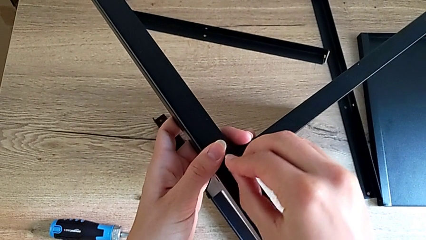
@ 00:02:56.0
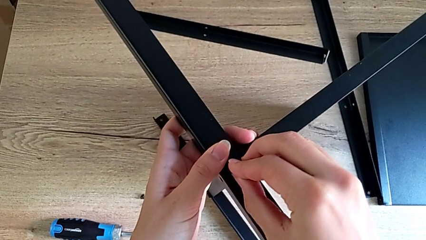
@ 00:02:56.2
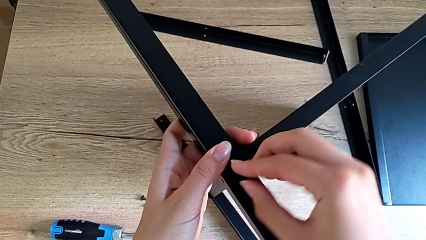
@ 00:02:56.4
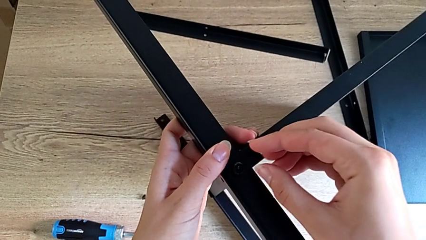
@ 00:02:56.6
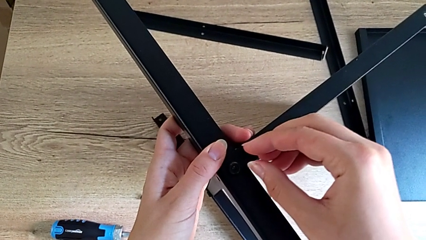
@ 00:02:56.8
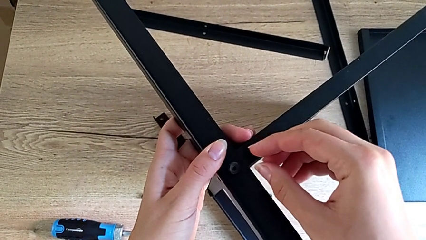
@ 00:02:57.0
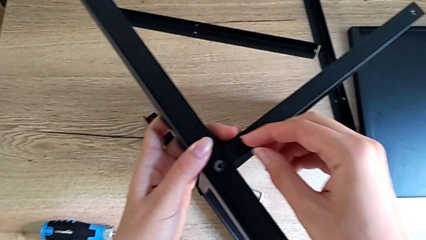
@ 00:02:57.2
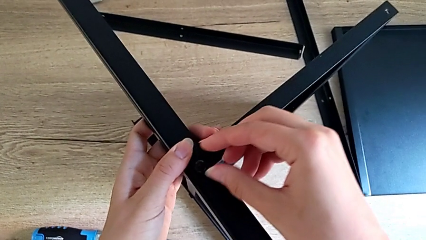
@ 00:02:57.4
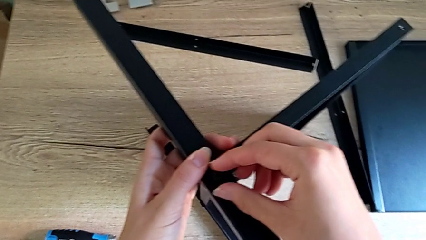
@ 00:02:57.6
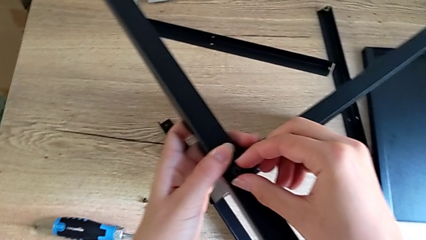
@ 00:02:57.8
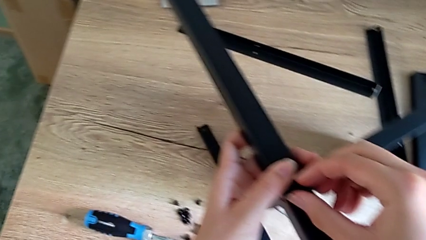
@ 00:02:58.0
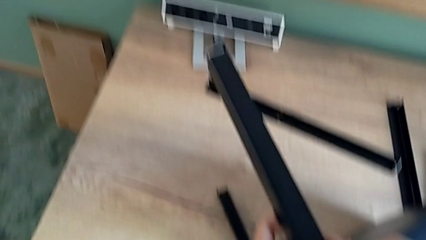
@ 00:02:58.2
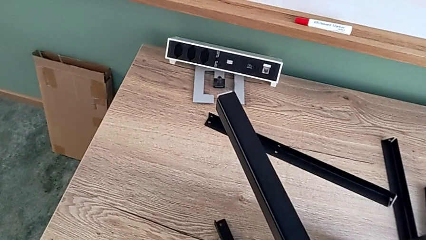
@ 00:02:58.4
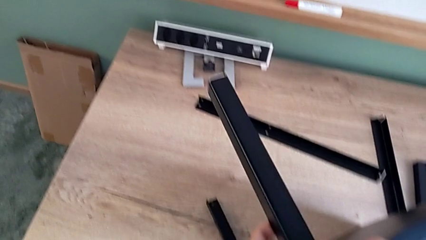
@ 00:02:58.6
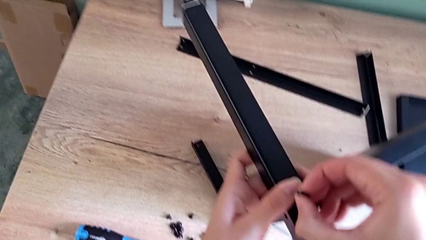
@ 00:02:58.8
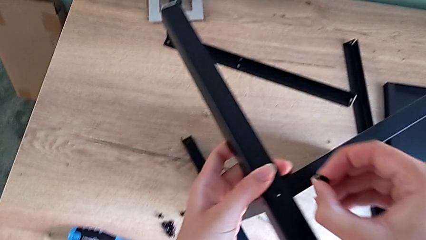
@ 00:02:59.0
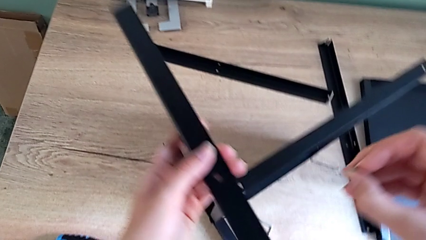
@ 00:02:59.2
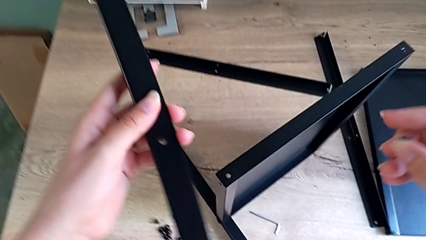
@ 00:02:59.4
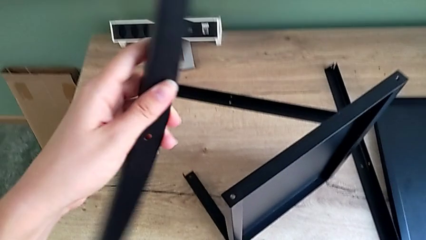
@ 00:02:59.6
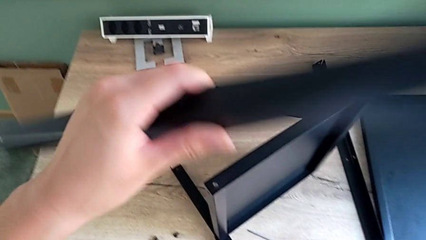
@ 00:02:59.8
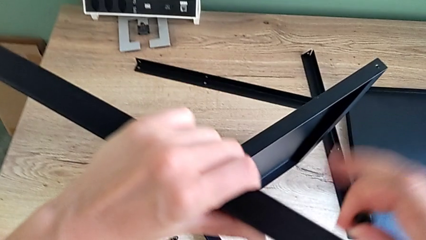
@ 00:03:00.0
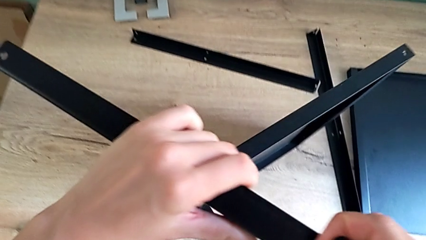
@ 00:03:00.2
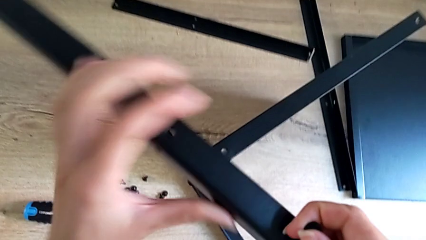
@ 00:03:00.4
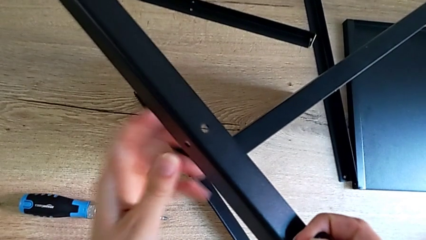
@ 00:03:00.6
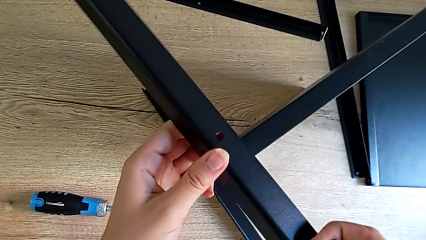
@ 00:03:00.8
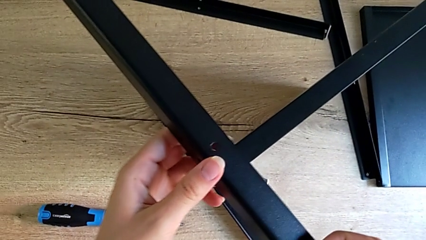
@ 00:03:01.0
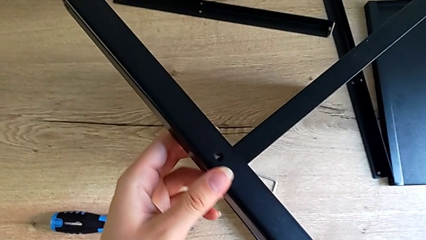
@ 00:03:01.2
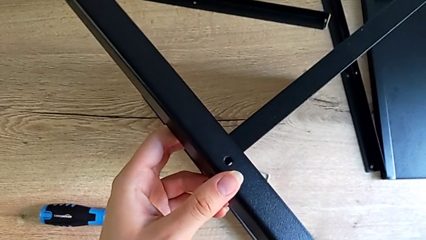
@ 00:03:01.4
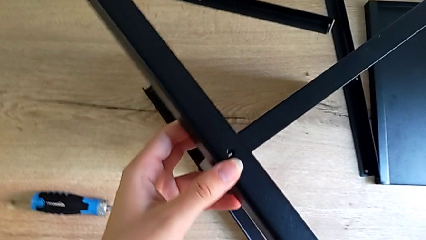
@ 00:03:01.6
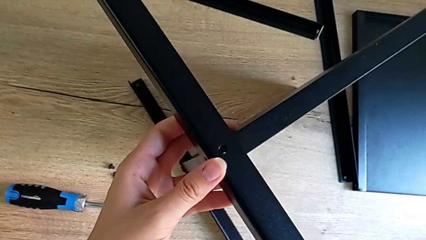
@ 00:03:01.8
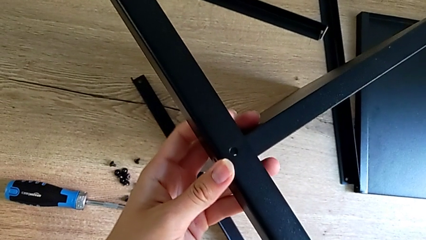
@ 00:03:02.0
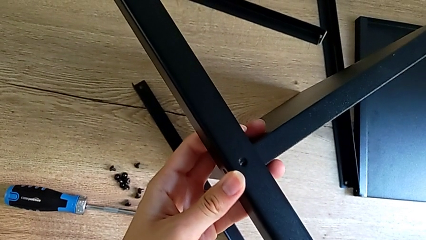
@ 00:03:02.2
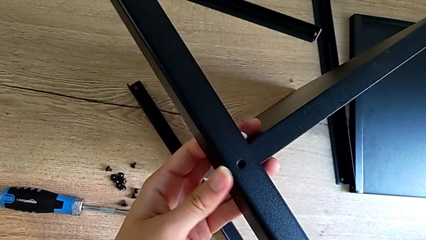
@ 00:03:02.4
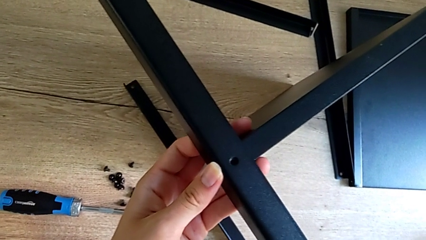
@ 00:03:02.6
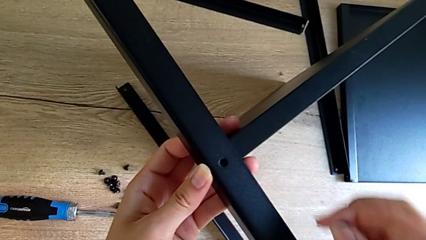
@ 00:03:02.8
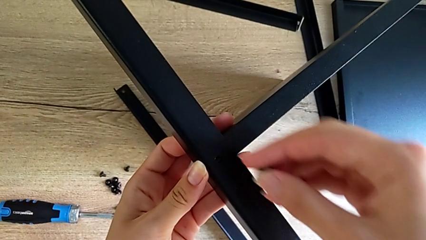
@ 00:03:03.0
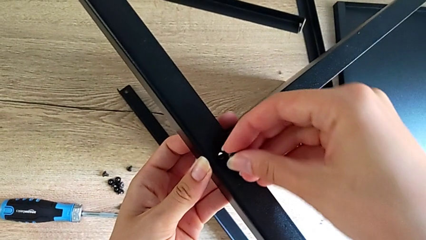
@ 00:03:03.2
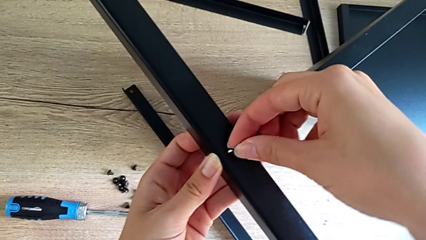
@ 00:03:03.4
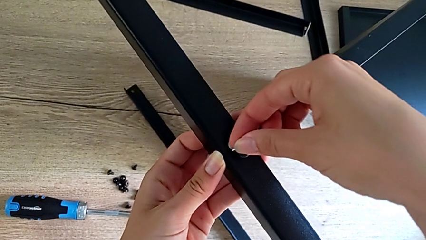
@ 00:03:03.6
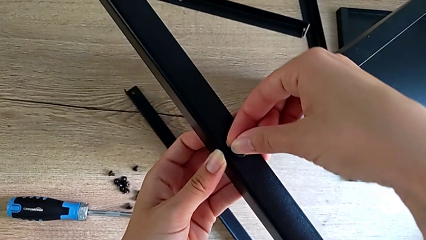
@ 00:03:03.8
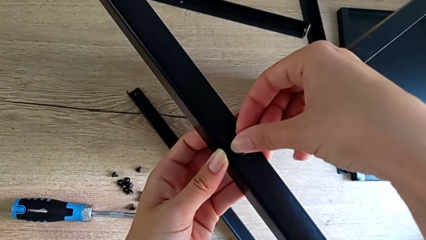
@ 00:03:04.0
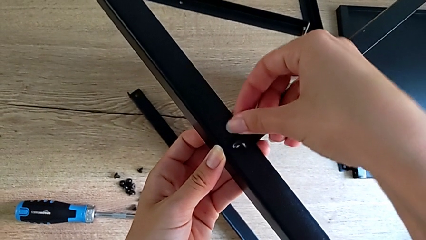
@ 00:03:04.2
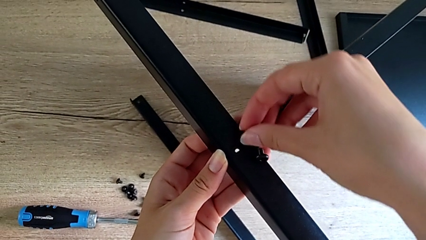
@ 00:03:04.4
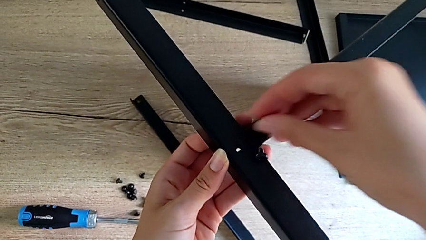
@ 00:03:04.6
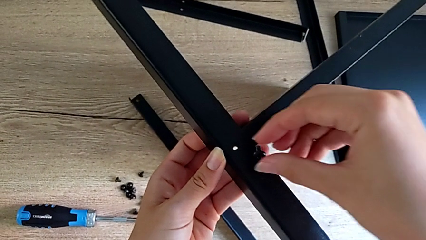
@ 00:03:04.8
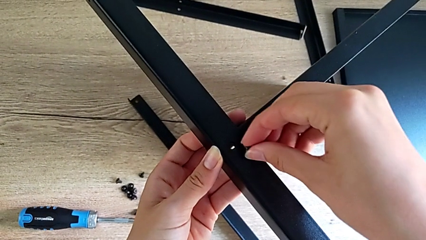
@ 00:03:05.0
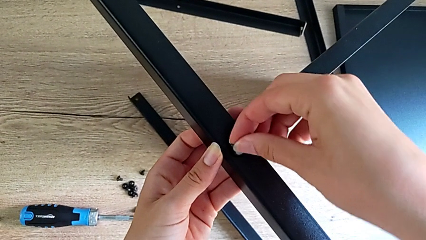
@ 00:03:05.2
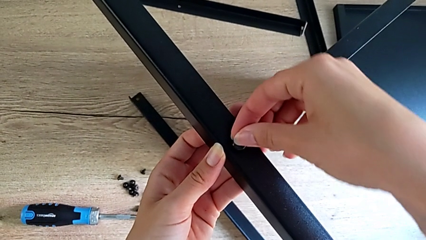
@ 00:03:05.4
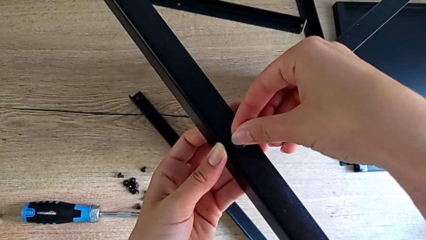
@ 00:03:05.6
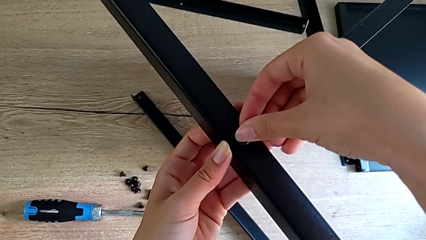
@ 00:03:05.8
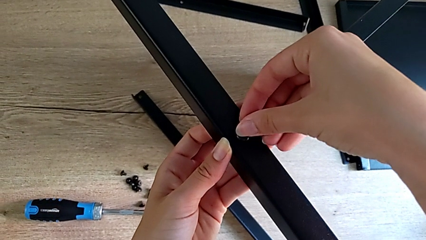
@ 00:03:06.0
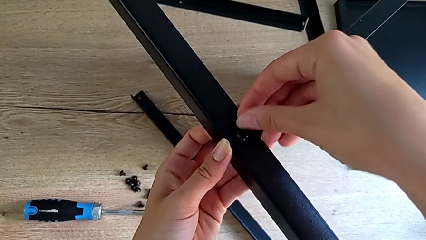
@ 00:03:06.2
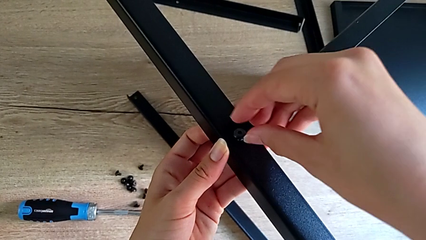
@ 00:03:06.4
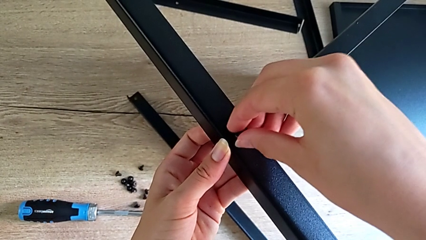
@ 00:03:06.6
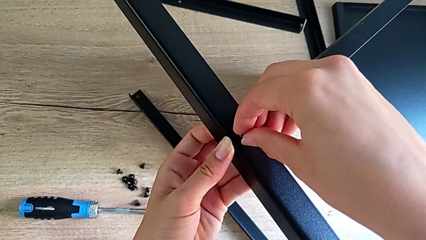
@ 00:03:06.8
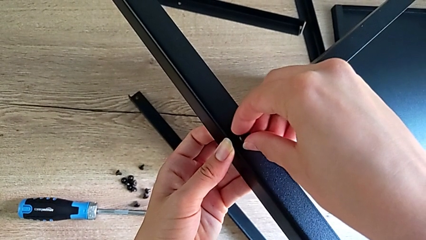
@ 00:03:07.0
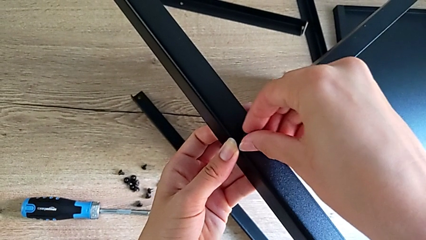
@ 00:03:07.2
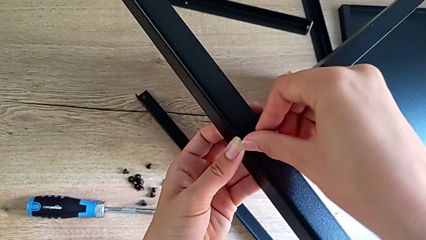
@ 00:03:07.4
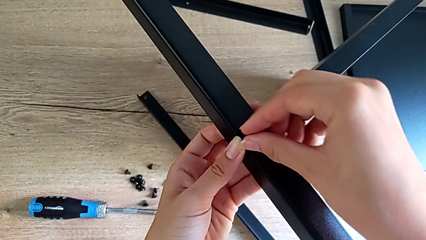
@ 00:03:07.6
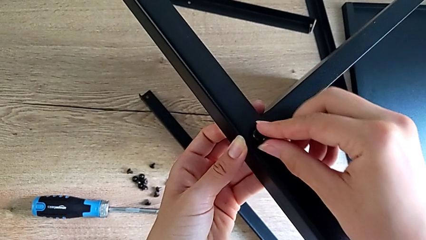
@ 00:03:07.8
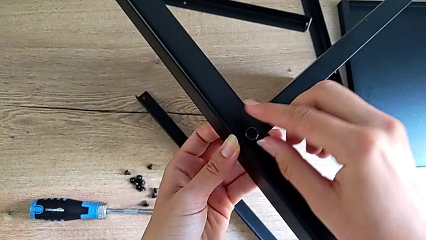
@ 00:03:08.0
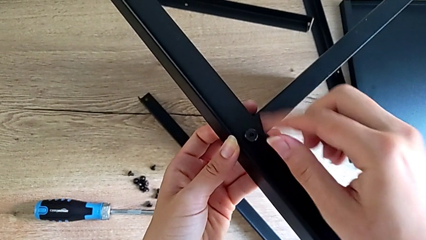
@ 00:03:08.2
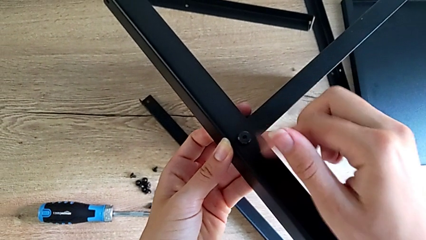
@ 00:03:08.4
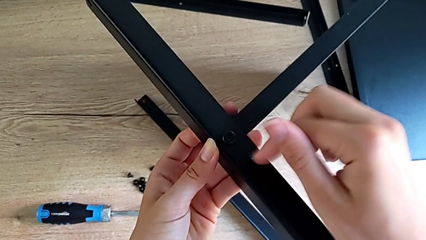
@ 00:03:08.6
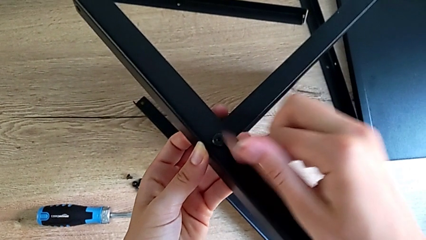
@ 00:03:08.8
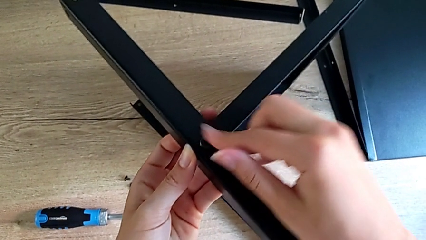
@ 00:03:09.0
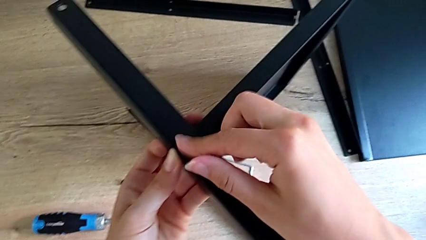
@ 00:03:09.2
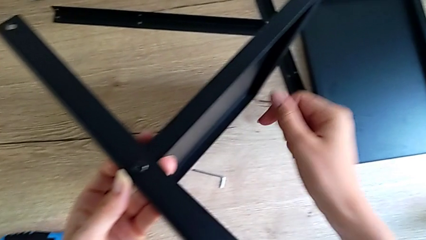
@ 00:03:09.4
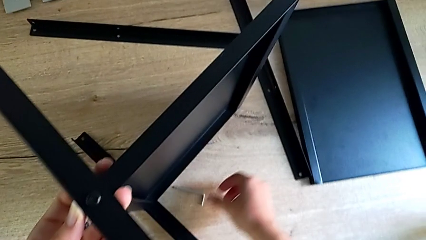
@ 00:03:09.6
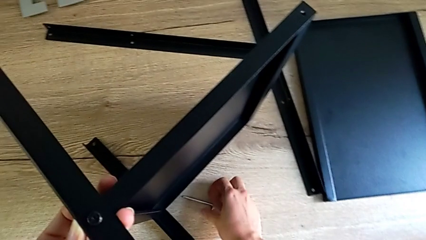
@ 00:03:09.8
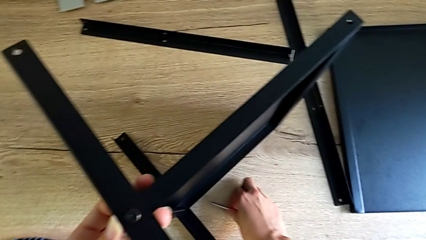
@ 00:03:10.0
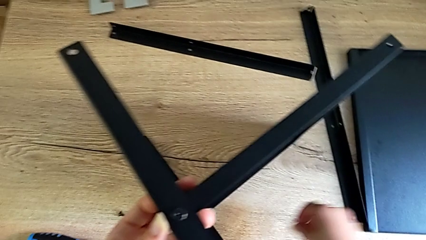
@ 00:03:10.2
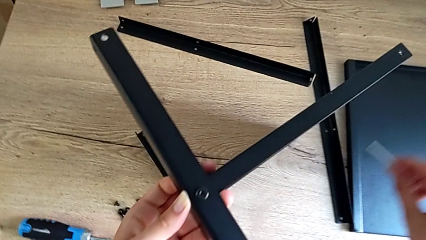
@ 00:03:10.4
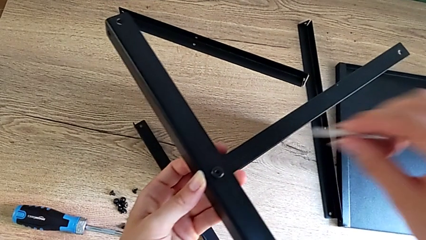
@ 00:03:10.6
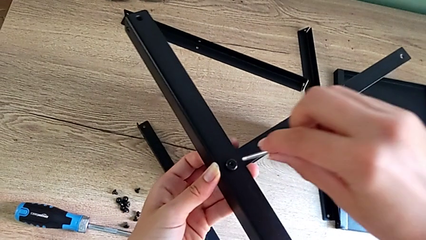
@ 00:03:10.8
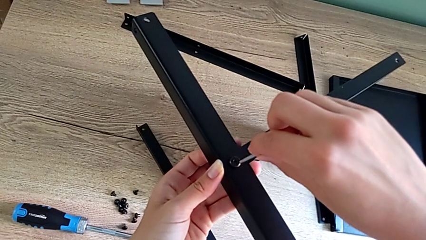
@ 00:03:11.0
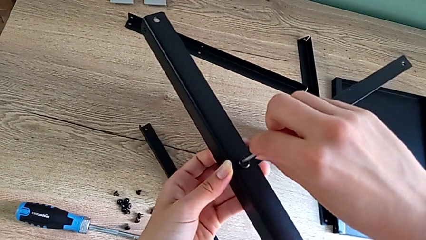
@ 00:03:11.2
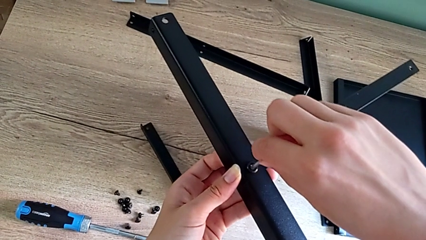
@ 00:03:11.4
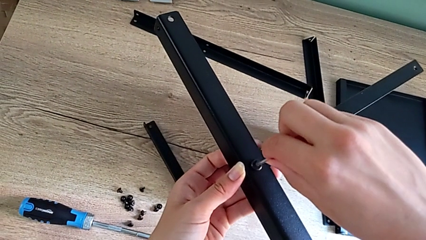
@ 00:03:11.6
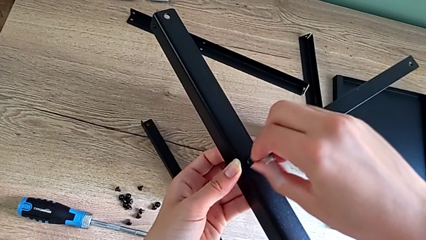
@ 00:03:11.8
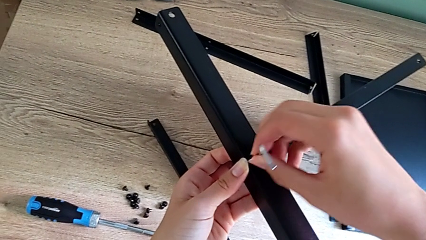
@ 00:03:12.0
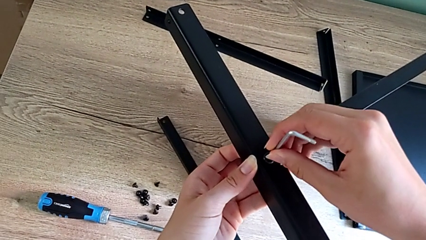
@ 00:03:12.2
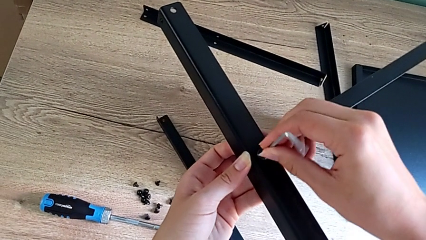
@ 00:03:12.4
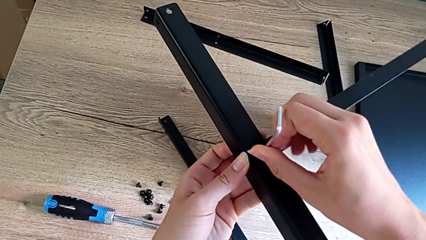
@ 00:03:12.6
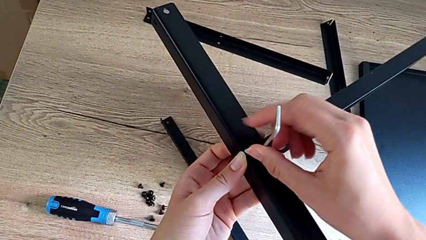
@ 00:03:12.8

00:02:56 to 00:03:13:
The camera wearer is assembling the second leg onto the shelf. They insert the little hex socket head, disassemble it, rotate the position leg, assemble the second leg, insert the little hex socket head and grab the little Allen wrench.
